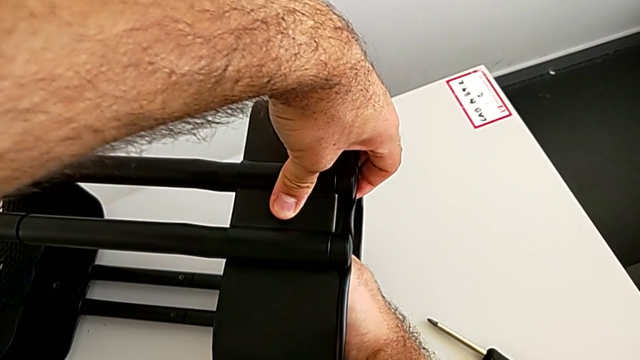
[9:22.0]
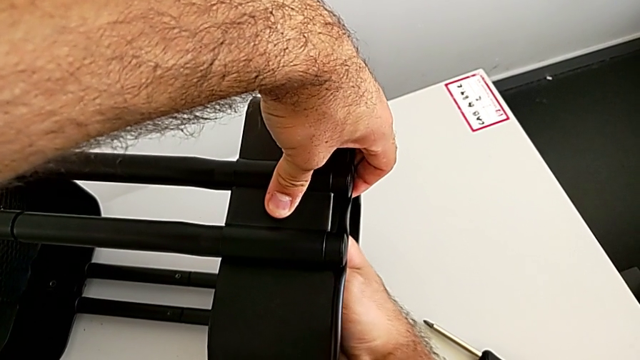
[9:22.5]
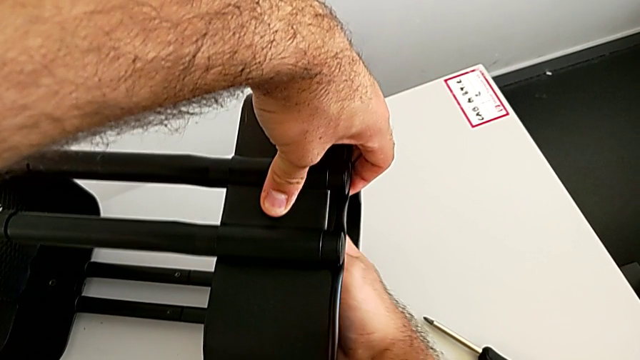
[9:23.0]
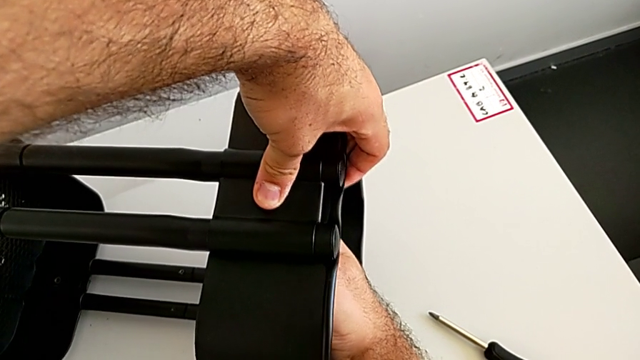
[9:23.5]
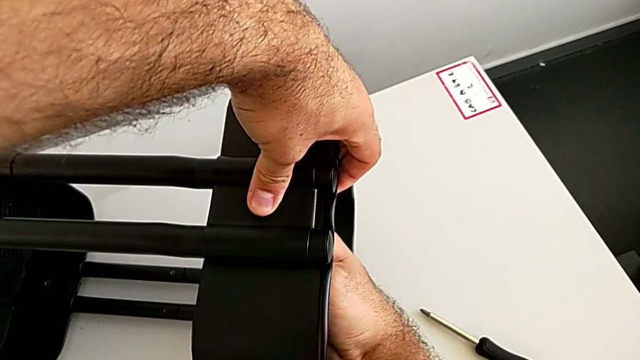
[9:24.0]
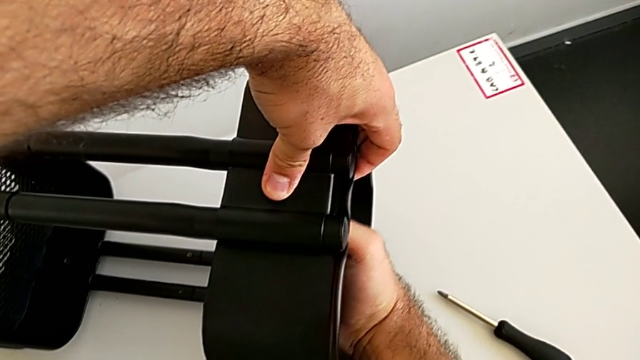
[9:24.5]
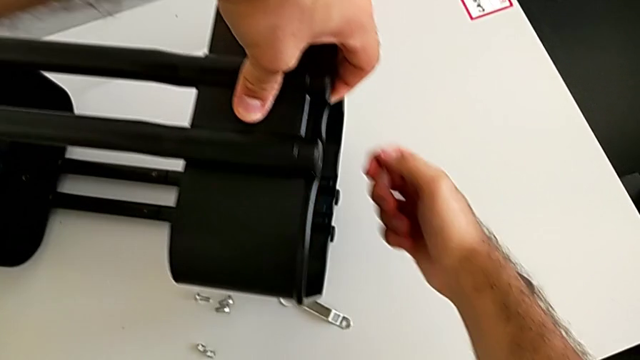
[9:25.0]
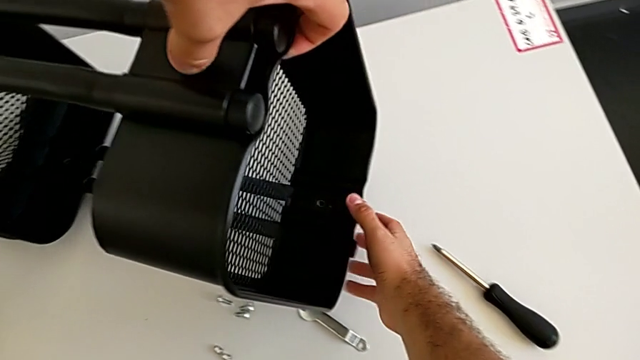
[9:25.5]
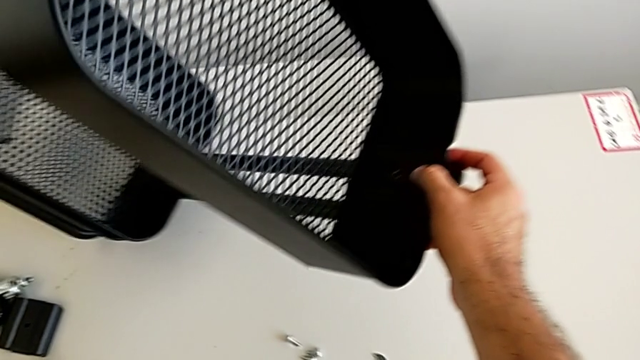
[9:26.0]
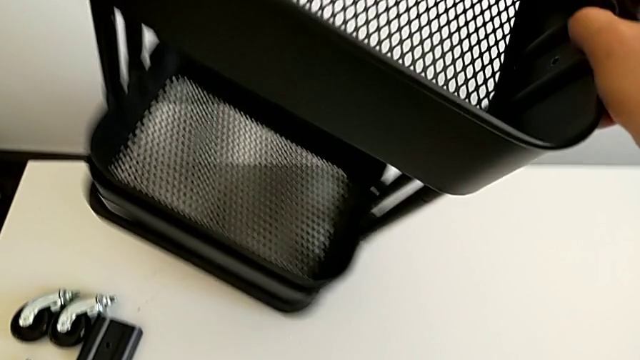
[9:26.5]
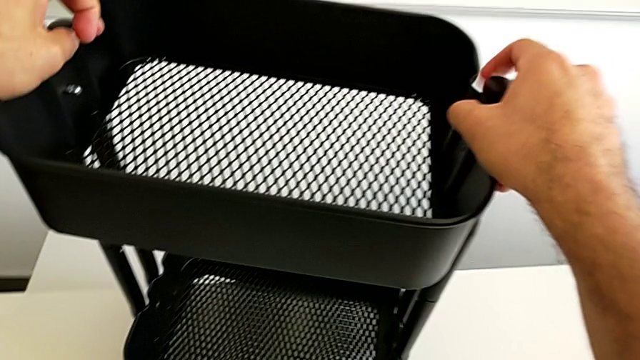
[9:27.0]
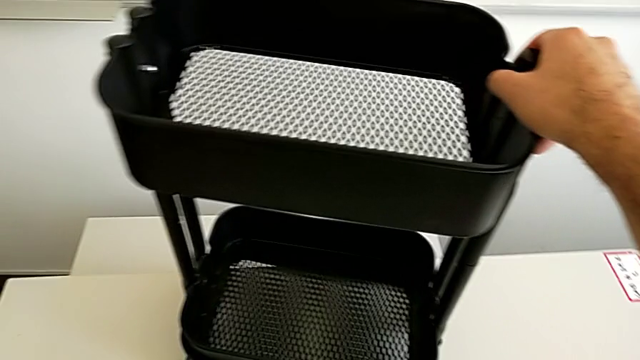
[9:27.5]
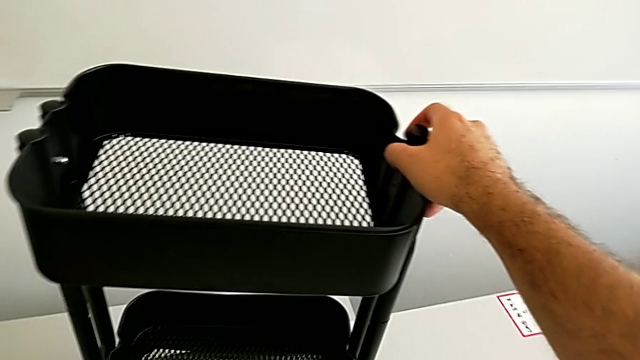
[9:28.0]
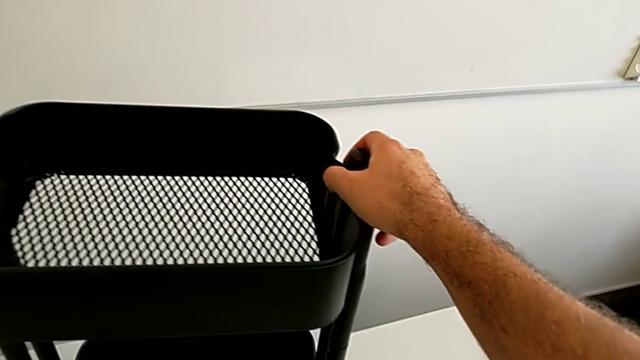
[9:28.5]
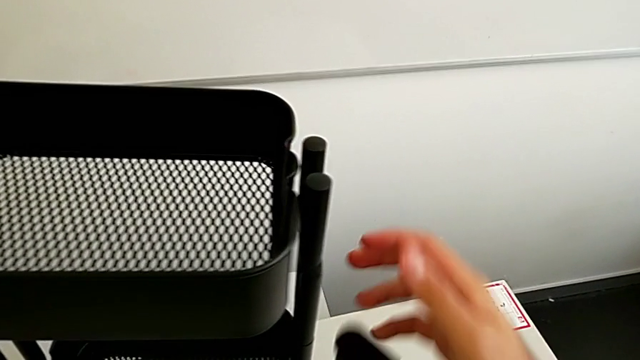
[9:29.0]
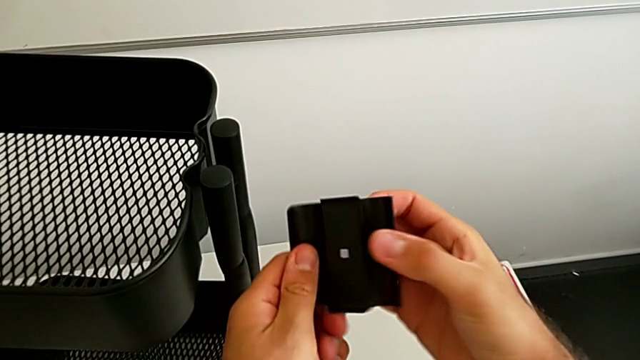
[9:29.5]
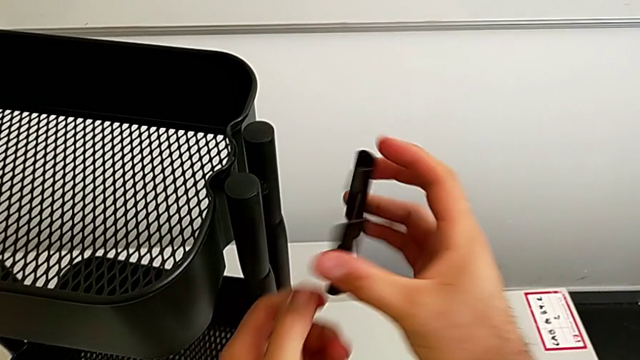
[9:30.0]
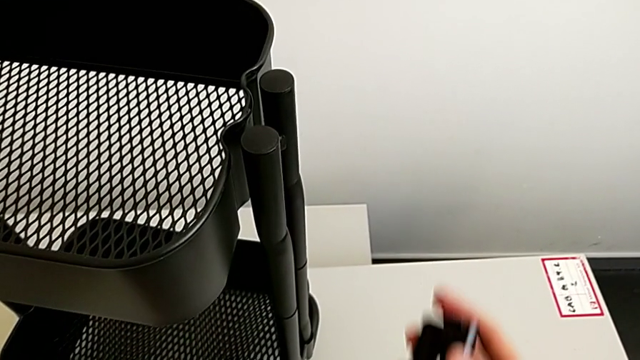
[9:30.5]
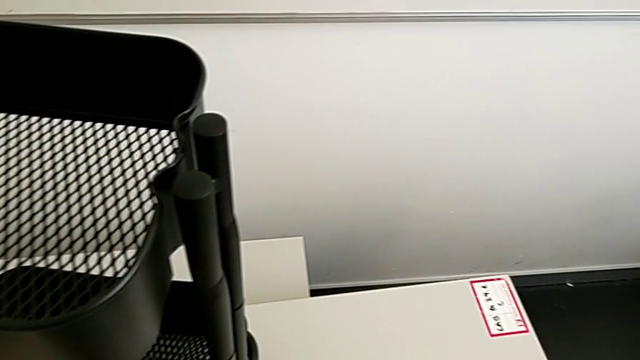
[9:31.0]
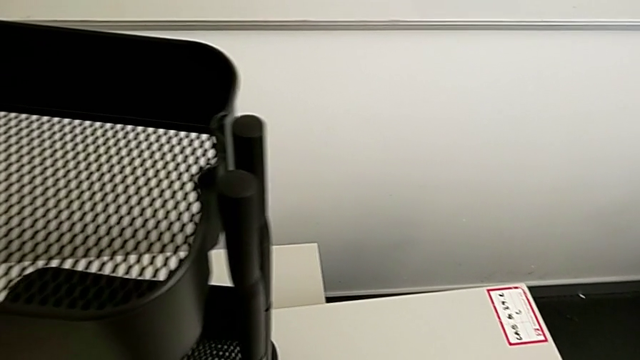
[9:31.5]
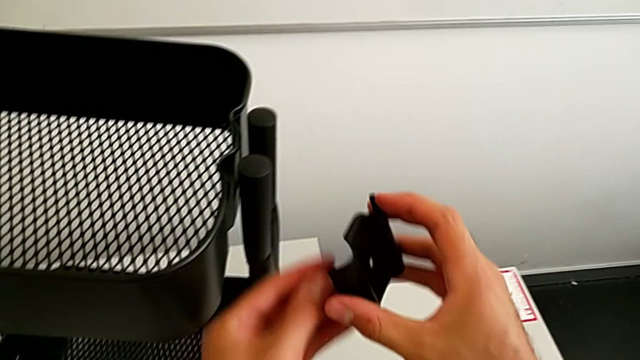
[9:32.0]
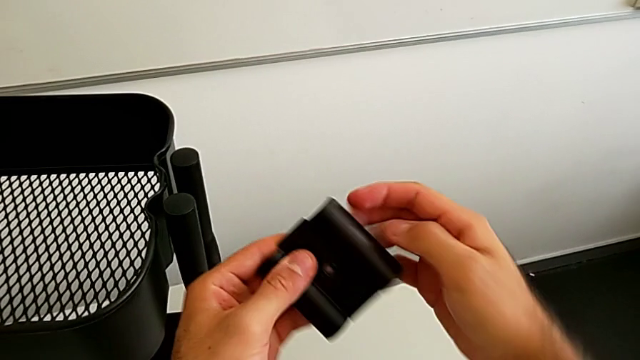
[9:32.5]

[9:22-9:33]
The camera wearer is assembling the black tray into the sidebar. They screw the third hexagon cap nut, rotate the black grid tray, grab the fourth bracket and hold it.

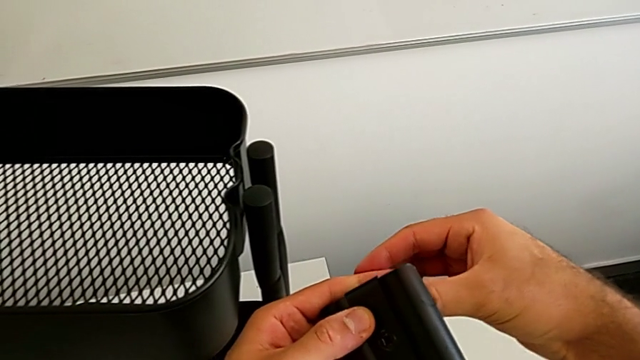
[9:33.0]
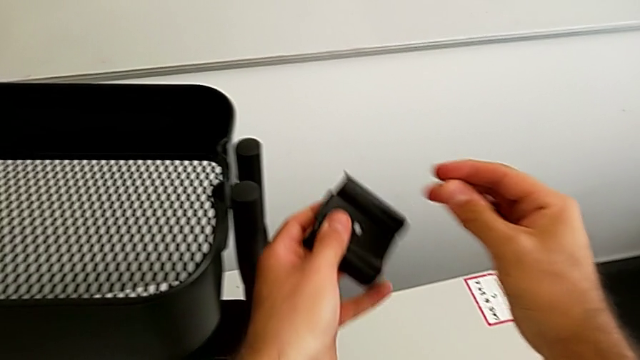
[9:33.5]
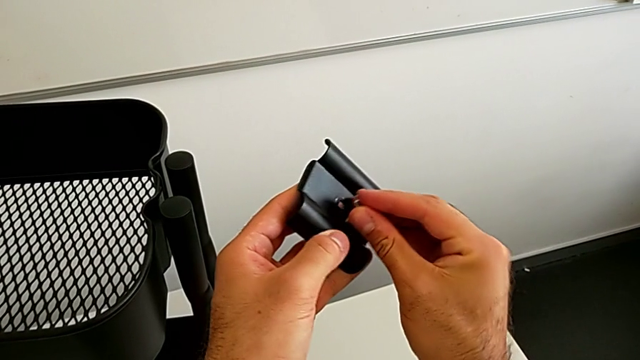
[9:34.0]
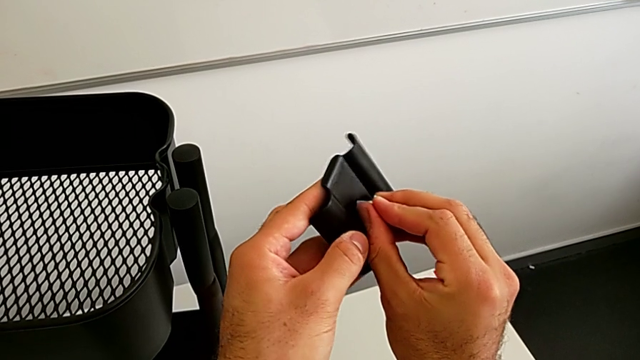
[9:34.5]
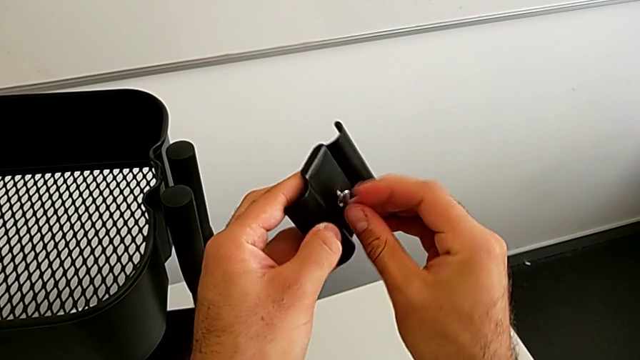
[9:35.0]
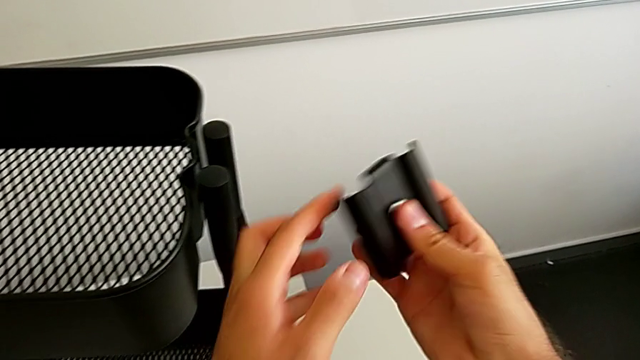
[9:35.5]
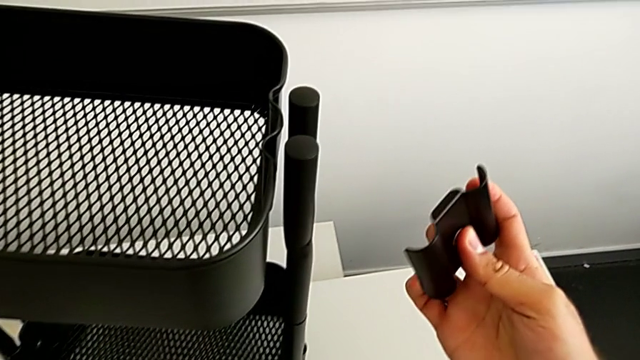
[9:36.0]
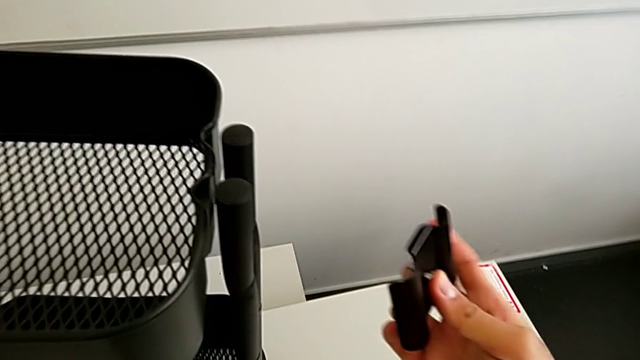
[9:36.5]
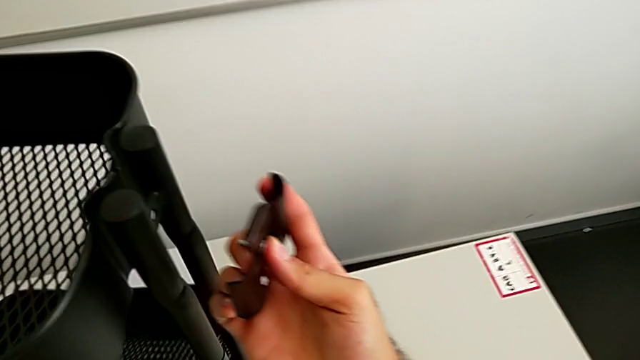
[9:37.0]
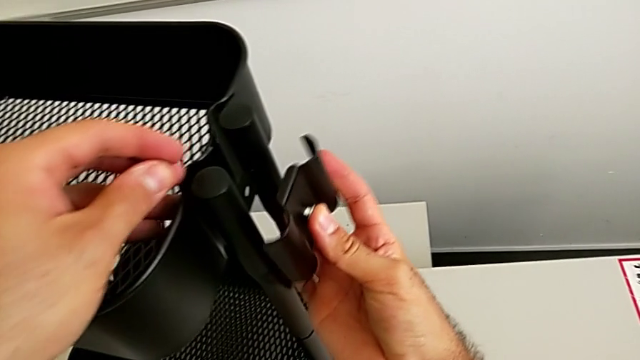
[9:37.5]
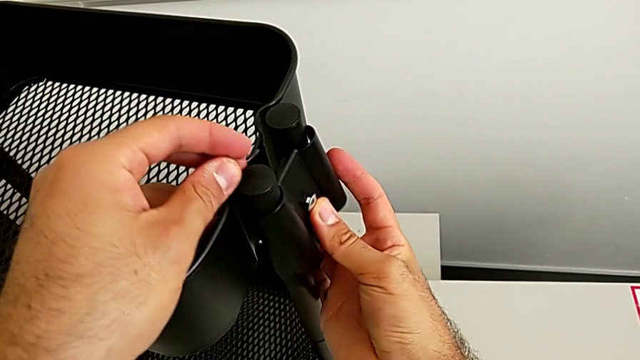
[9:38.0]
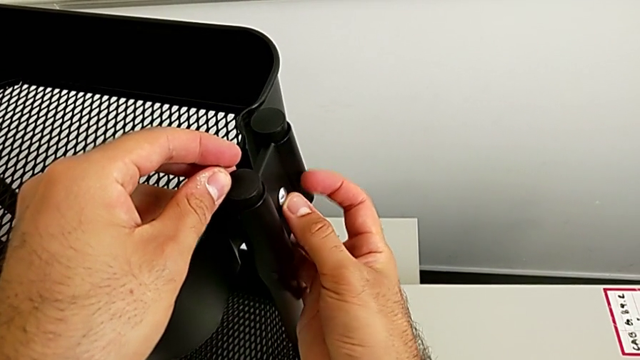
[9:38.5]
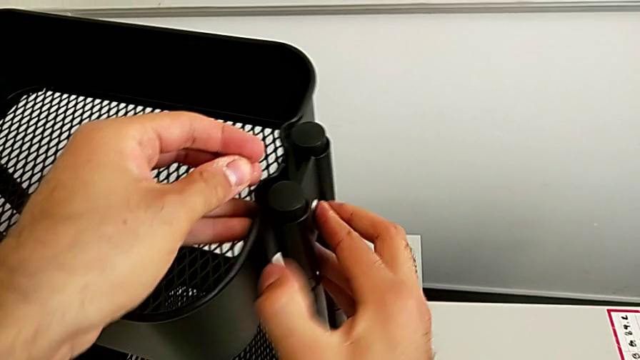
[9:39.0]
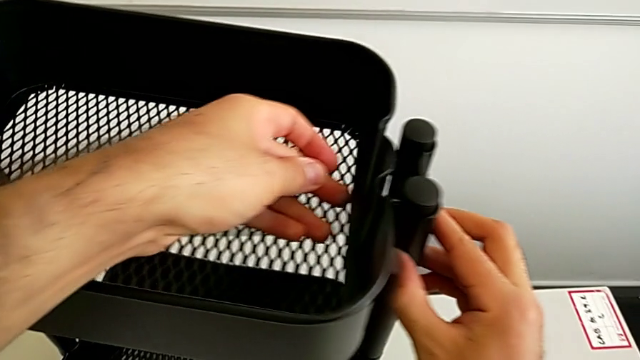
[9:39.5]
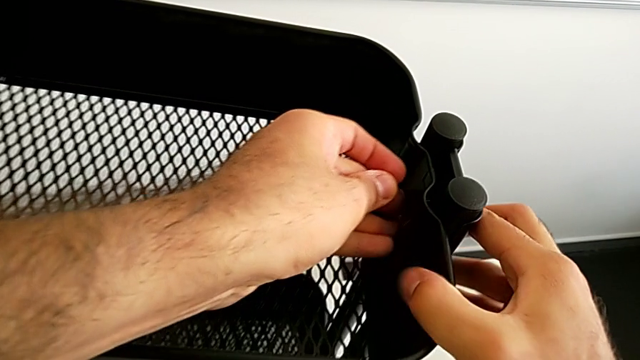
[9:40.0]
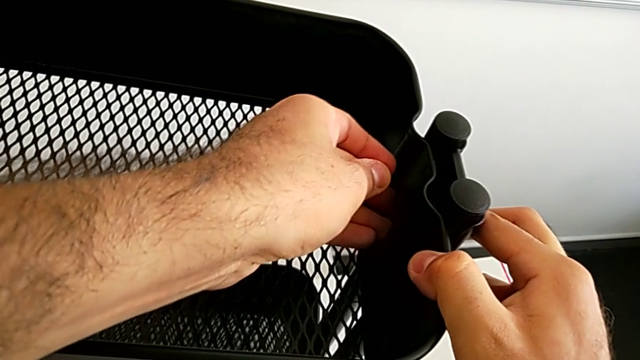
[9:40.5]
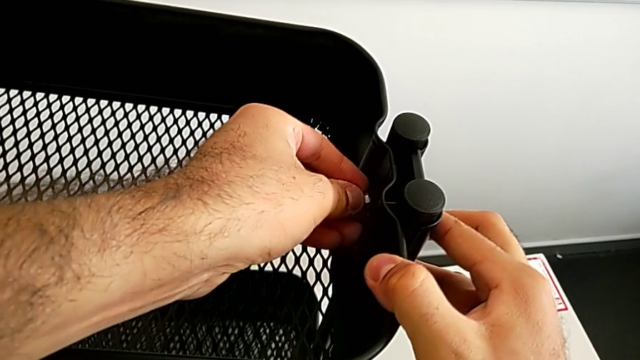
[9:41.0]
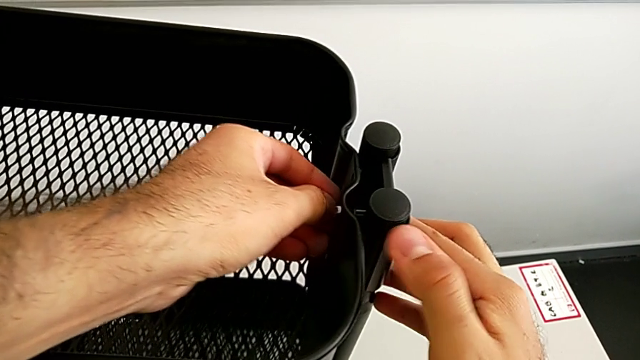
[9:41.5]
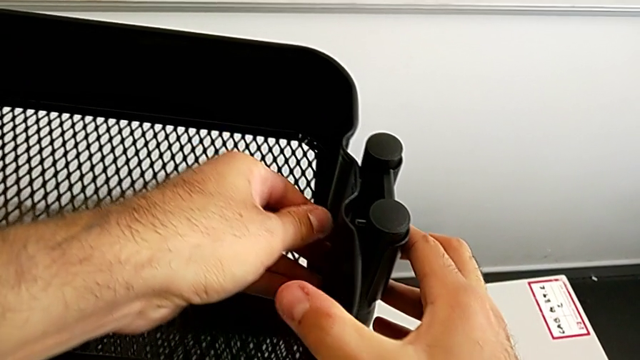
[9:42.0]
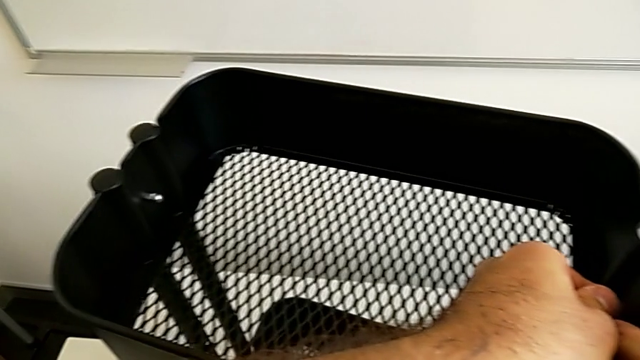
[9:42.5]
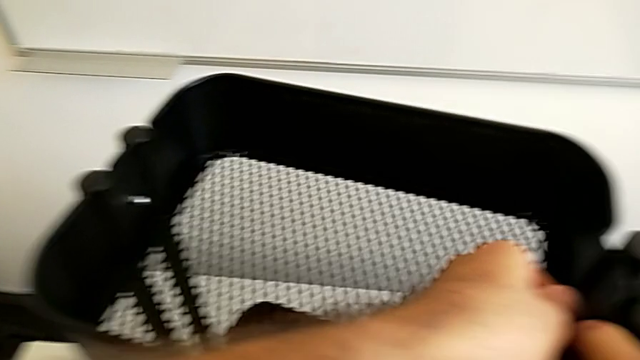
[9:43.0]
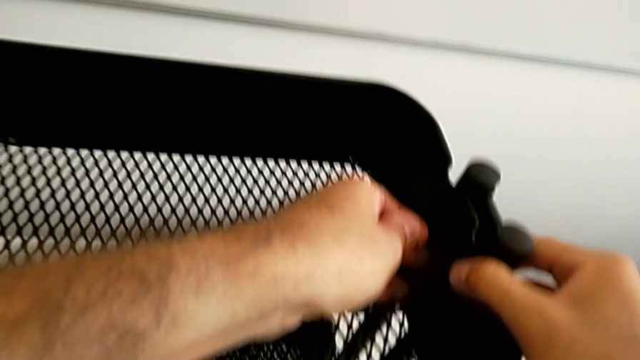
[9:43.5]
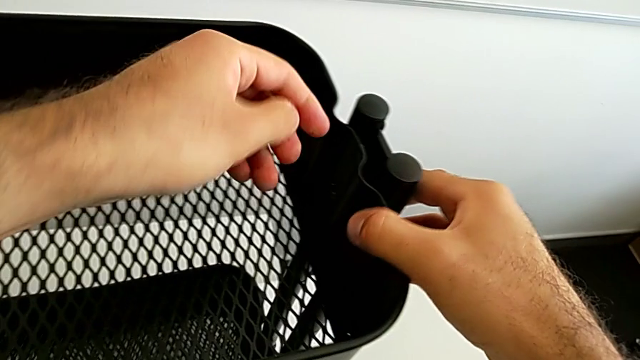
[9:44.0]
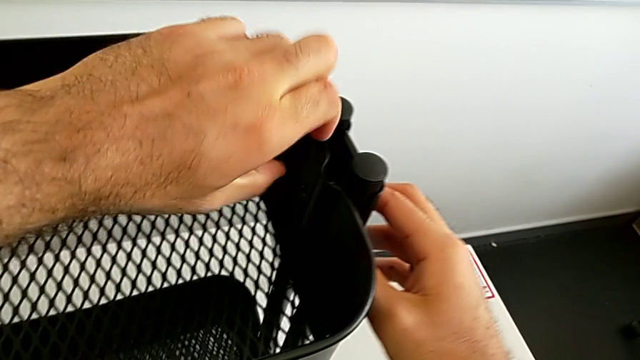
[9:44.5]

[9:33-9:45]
The camera wearer is assembling the black tray into the sidebar. They insert the fourth bolt, place the fourth bracket and begin to align the fourth bolt.
